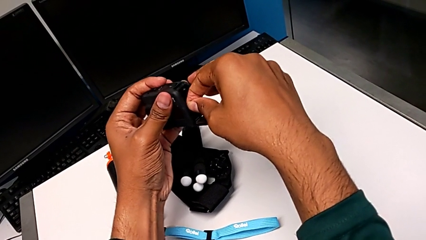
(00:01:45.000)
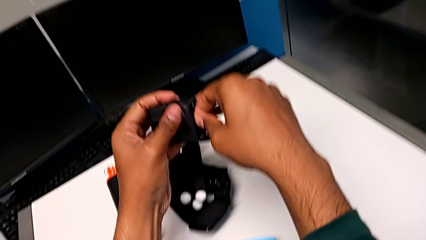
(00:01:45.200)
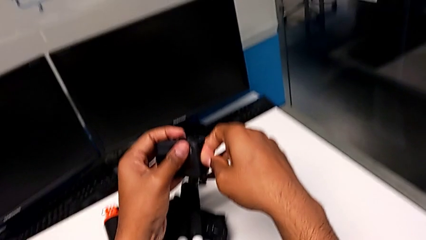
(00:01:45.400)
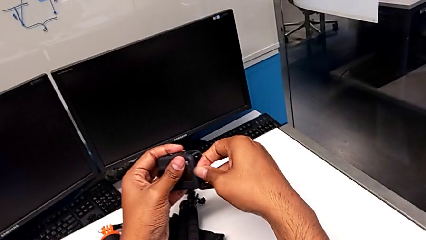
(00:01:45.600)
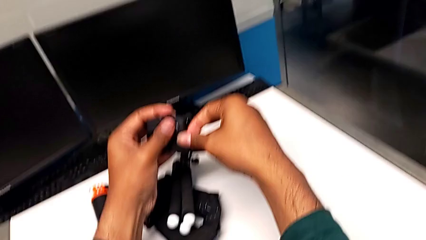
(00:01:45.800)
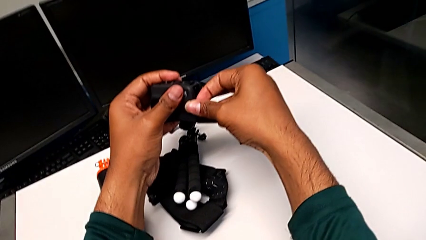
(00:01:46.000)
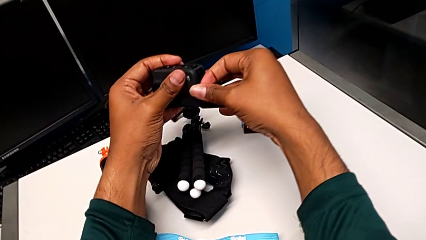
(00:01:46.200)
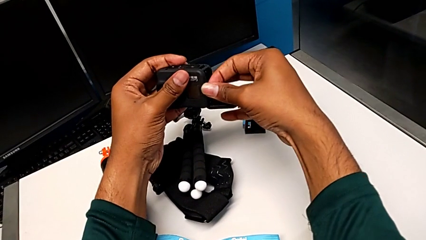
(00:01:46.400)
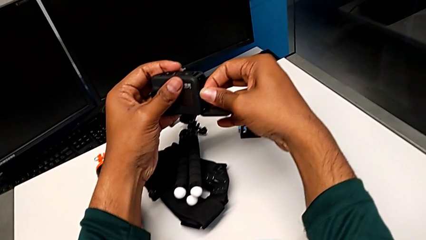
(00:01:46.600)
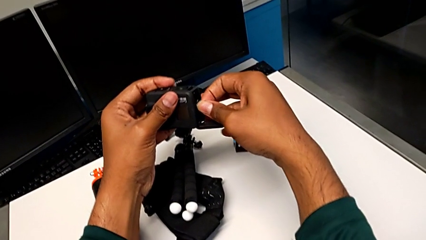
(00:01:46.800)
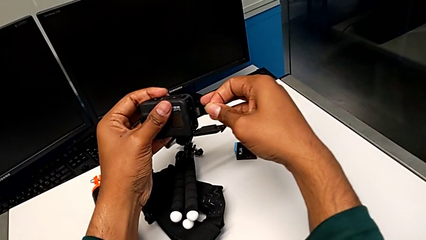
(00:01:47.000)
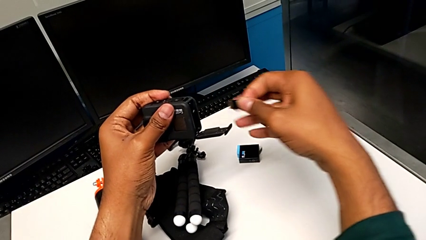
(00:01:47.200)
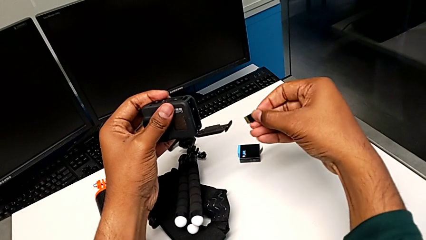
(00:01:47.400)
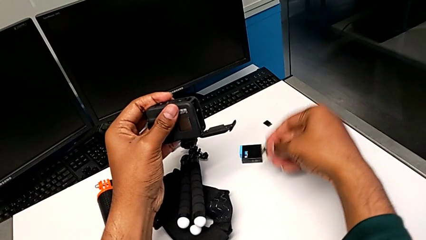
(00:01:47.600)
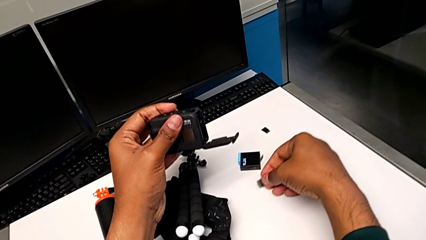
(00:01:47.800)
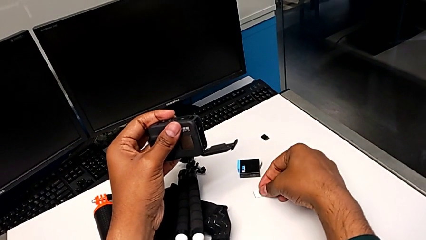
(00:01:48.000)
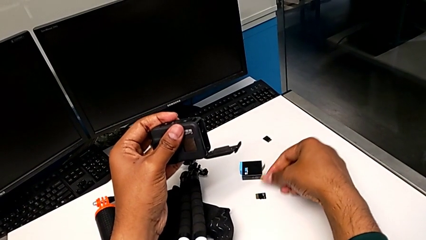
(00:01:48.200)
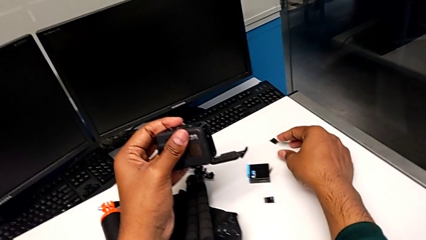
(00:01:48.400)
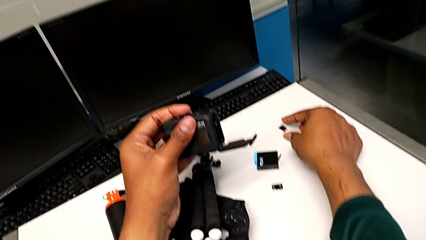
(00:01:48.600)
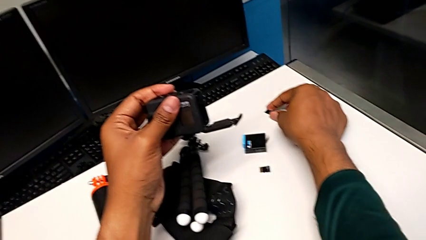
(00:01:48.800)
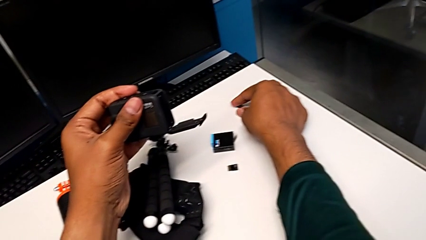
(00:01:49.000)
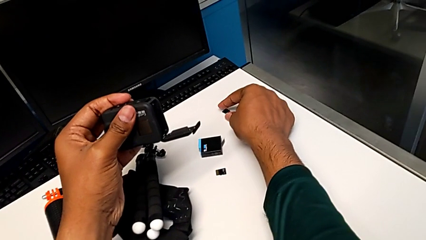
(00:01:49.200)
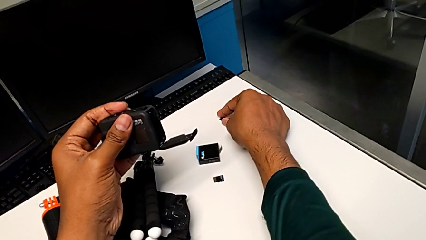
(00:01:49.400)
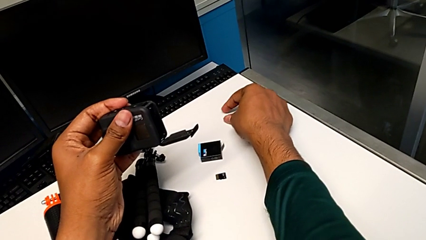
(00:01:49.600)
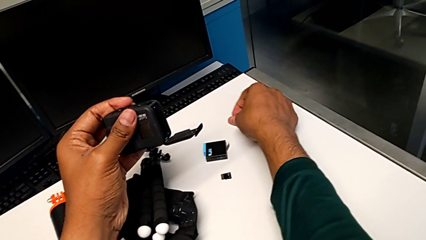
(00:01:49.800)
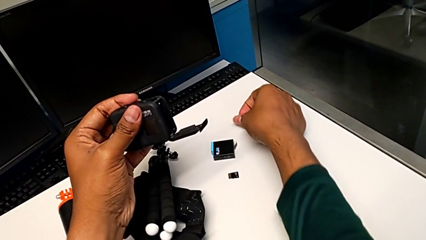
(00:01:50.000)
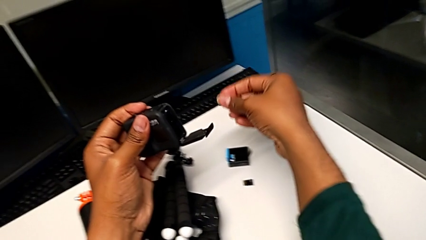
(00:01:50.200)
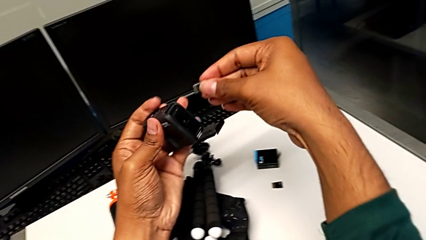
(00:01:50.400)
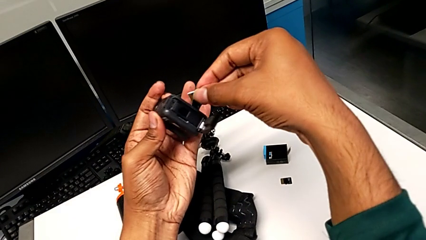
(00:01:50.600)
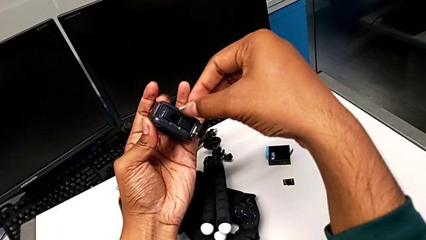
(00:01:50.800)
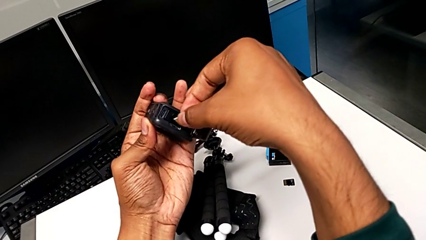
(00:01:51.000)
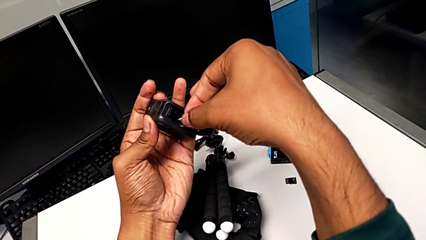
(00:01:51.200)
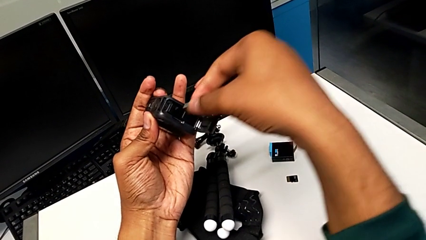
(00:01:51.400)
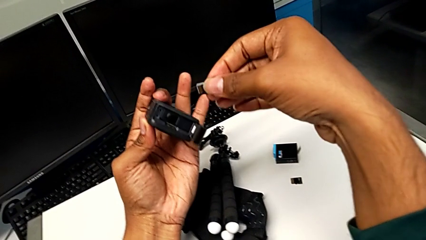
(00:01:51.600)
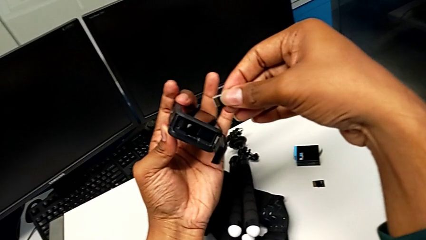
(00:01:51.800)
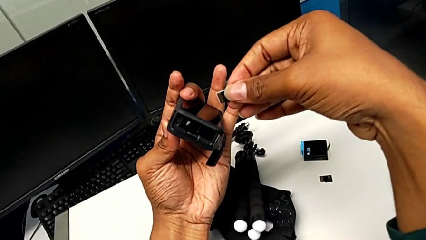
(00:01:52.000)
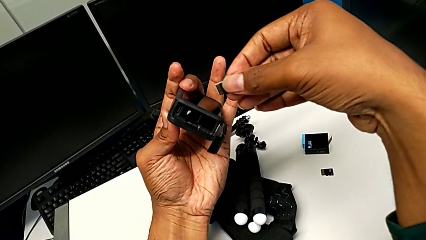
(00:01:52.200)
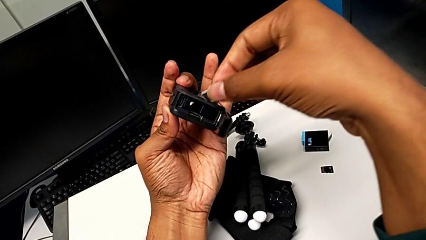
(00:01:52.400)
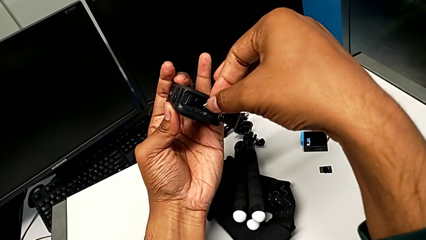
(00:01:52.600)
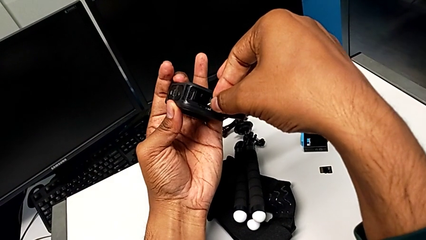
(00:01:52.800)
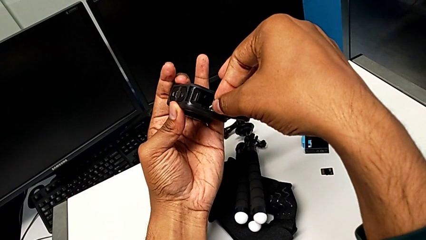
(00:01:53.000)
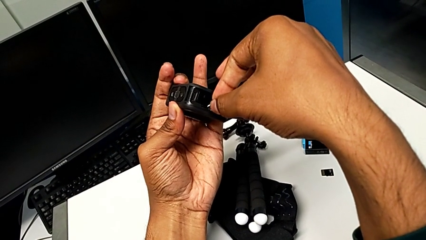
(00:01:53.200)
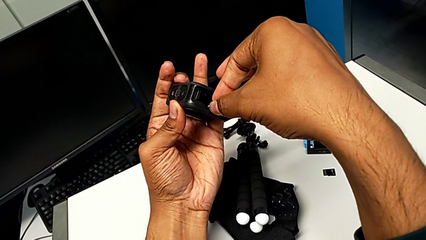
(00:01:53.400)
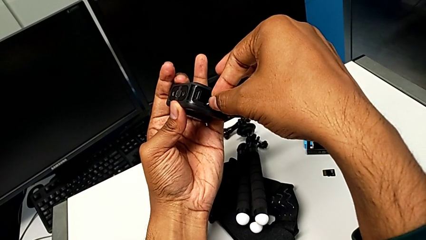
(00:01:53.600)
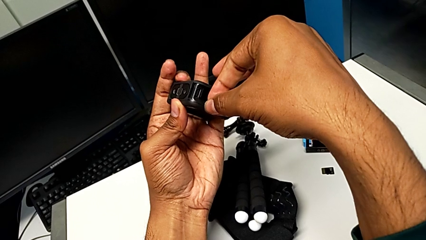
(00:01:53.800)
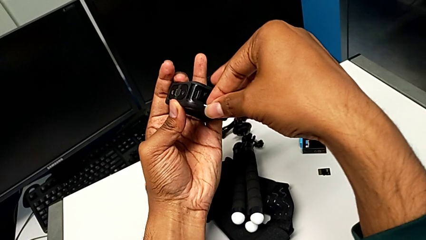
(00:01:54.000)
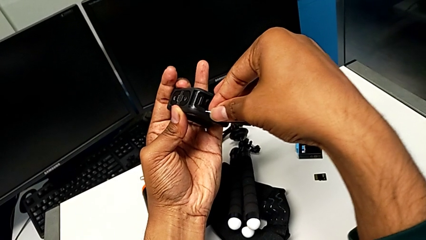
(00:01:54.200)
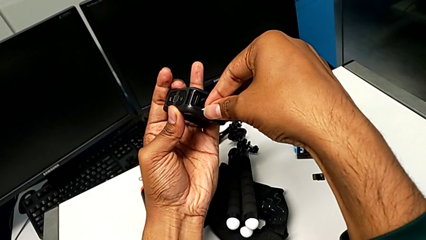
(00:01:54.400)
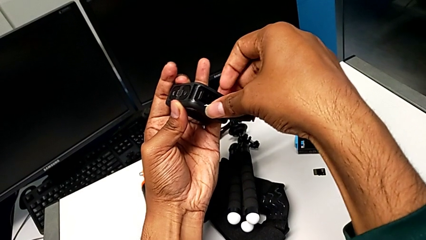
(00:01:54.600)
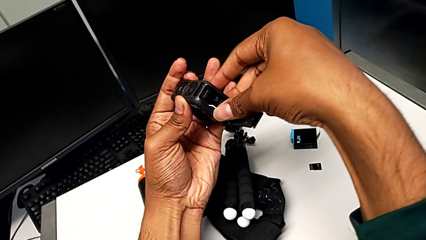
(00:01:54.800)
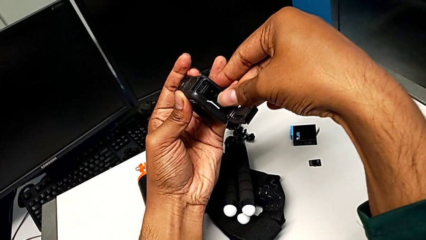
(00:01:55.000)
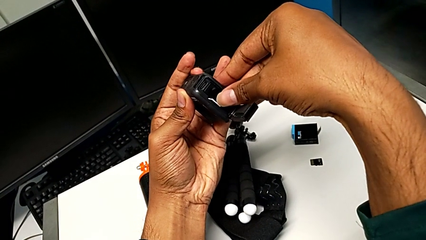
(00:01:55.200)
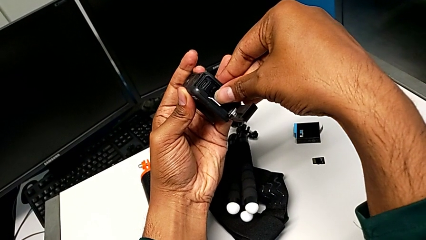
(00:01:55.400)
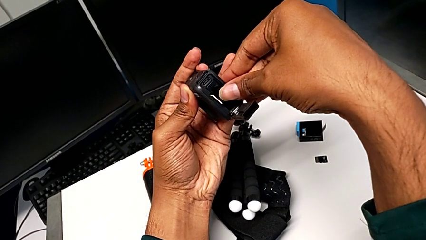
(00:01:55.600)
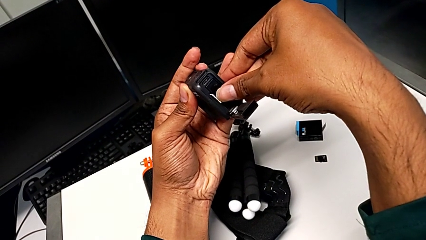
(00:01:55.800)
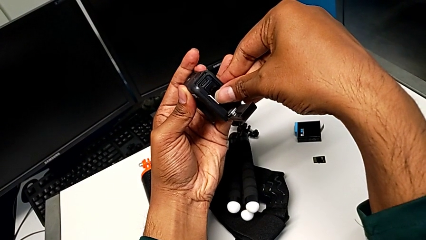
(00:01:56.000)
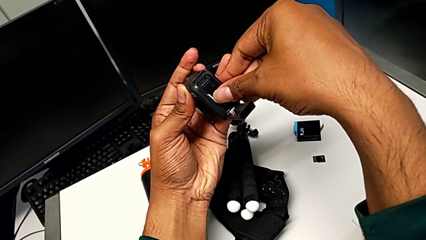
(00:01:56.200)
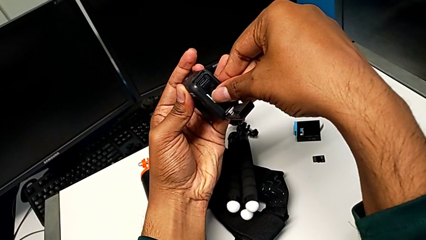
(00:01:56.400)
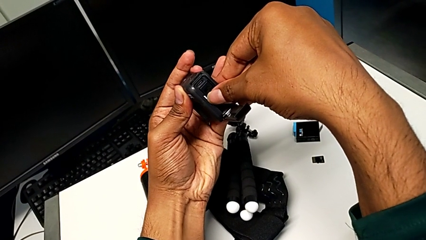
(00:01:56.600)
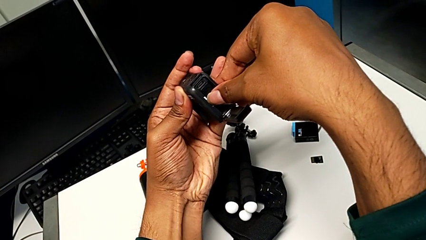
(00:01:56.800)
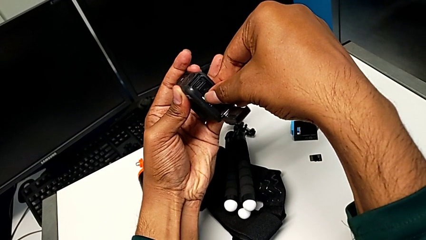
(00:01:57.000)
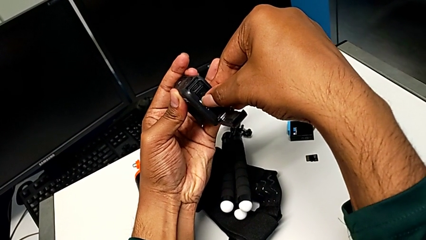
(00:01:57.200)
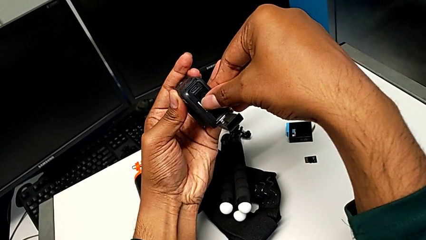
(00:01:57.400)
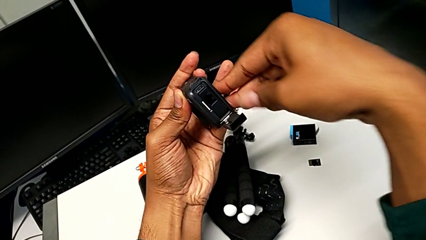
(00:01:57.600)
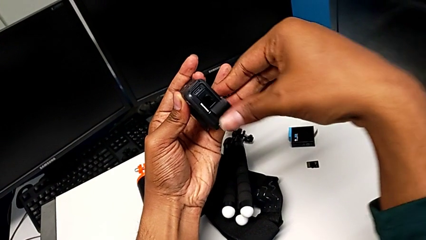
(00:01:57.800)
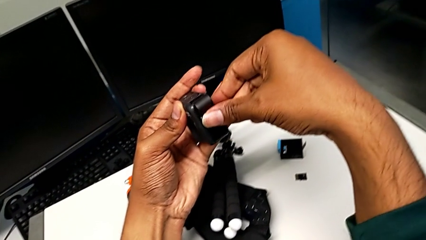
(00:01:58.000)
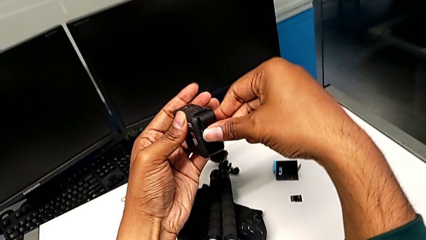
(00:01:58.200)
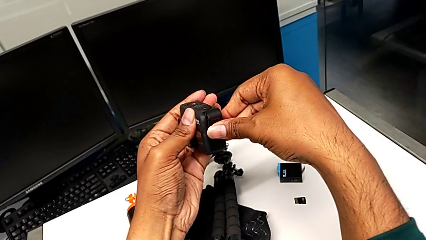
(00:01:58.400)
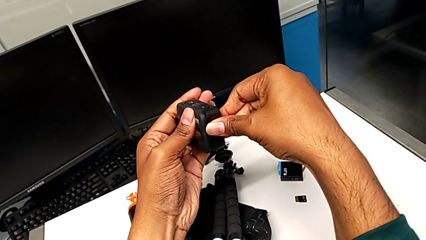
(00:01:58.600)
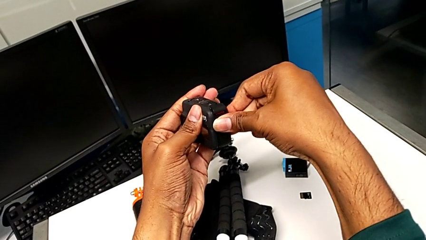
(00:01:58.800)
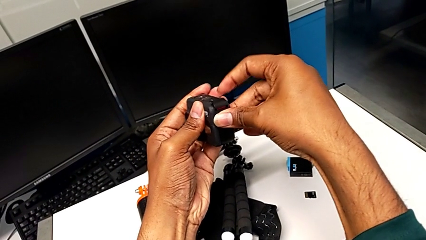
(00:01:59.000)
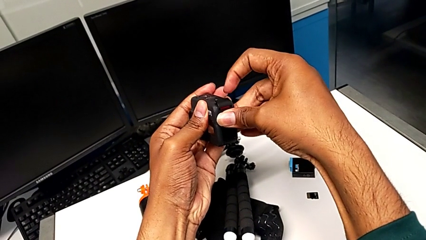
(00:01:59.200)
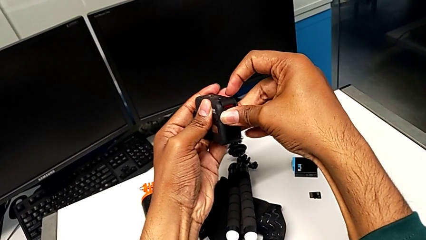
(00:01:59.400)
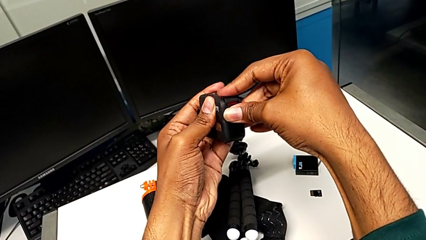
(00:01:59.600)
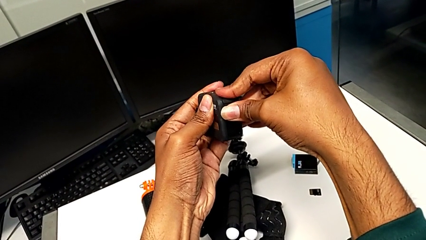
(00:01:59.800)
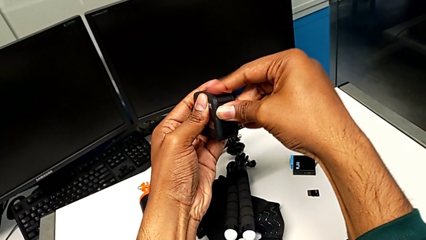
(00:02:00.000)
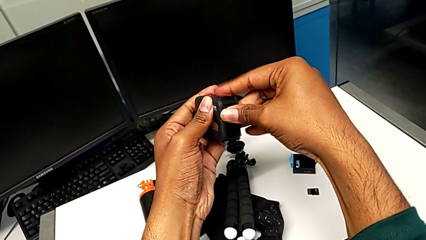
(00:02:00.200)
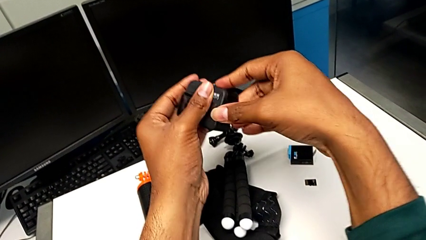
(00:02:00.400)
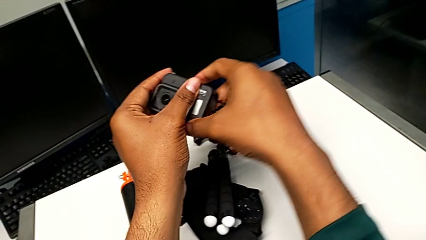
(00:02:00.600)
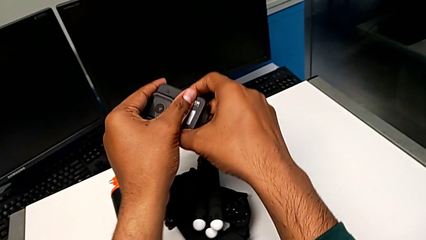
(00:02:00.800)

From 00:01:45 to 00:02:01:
The camera wearer is changing the micro SD card in the GoPro. They pull the SD card, withdraw it, drop it, grab the new SD card, place it, insert it and close the battery door.
